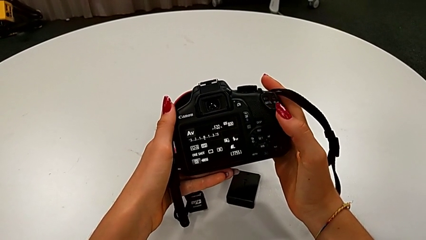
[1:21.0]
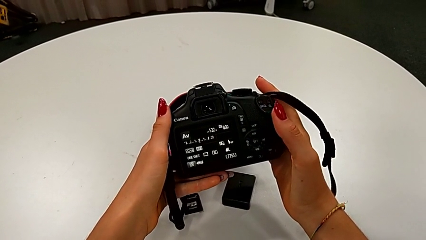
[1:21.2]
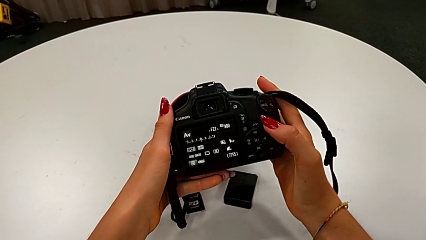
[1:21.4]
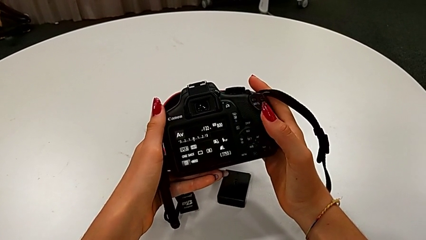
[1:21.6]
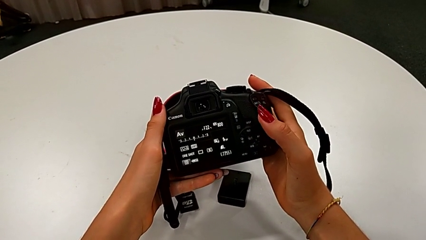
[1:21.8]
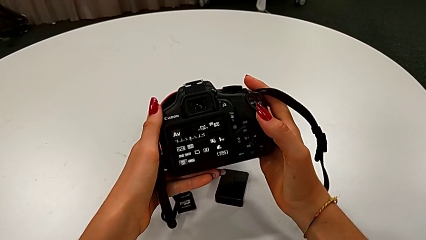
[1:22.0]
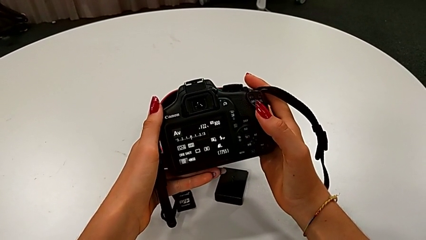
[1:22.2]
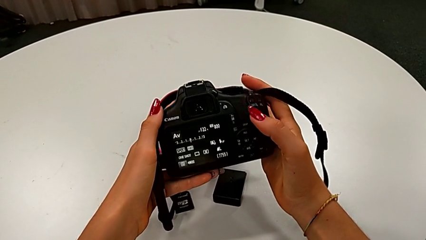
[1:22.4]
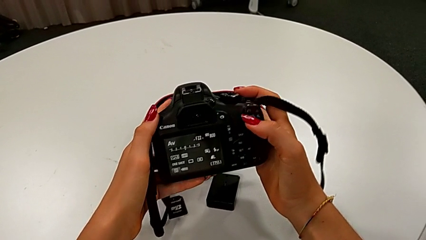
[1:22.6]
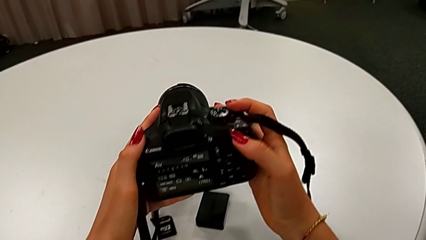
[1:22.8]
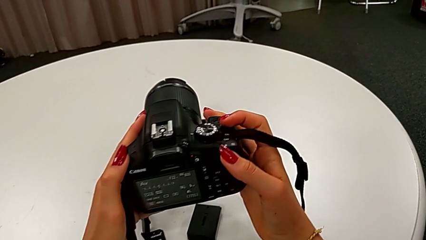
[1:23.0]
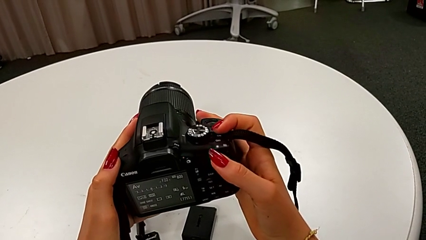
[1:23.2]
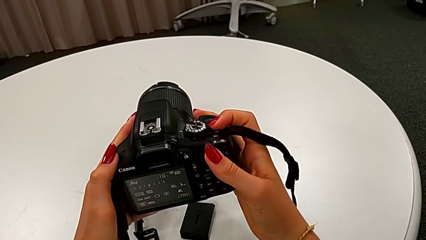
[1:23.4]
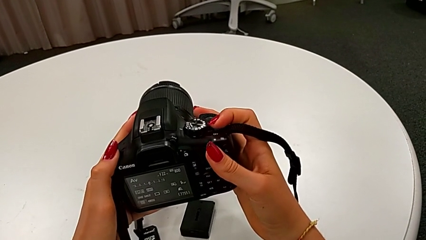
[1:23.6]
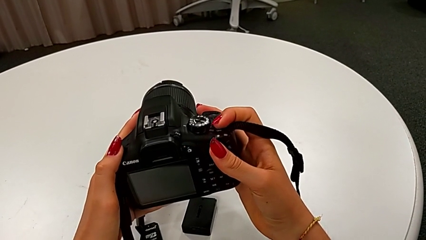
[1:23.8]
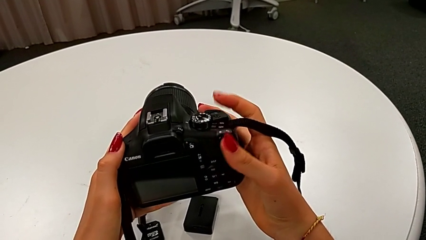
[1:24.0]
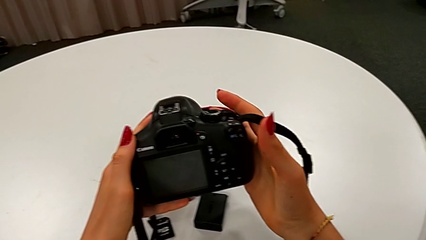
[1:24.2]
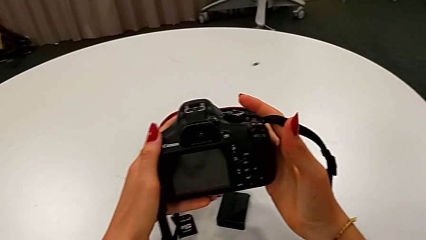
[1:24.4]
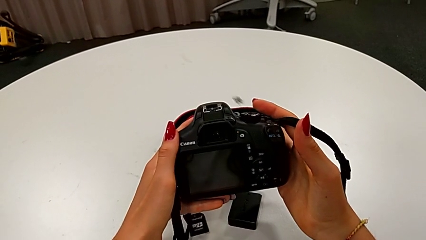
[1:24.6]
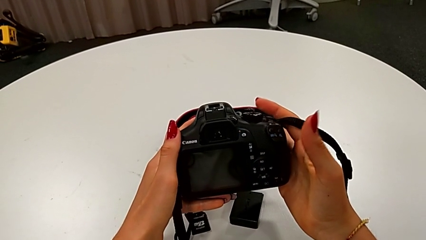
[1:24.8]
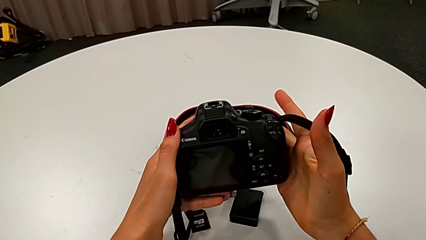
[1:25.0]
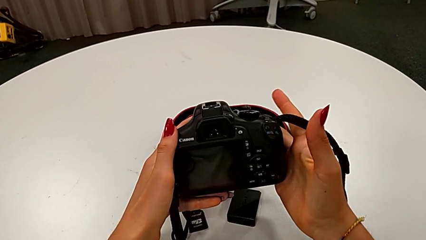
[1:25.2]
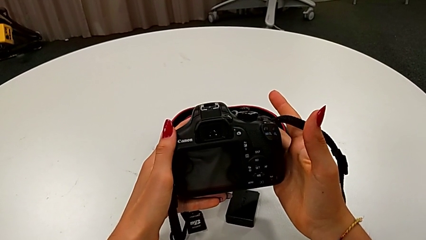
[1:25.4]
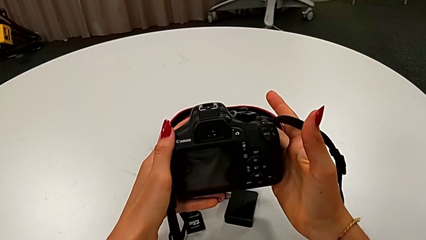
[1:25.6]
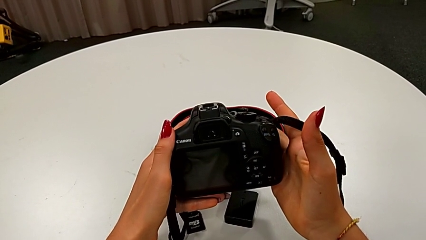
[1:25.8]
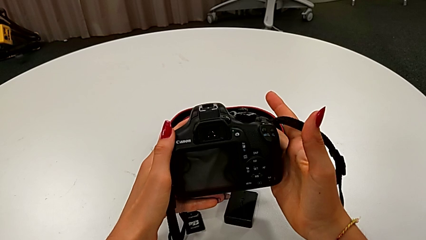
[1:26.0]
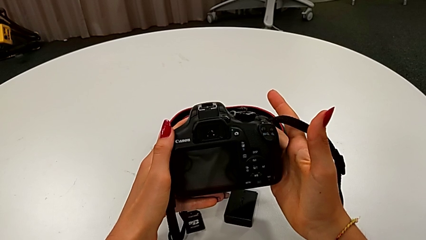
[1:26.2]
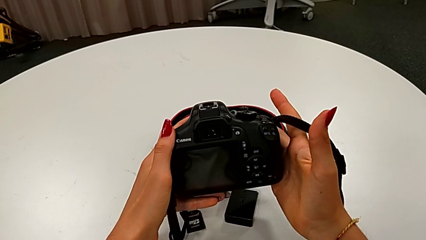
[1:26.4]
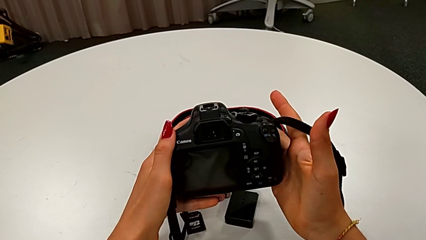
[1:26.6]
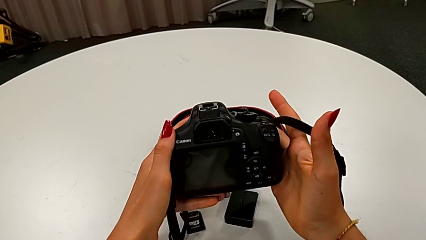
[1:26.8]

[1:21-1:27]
The camera wearer turns off the DSLR. They hold the DSLR, turn off the DSLR and hold the DSLR.

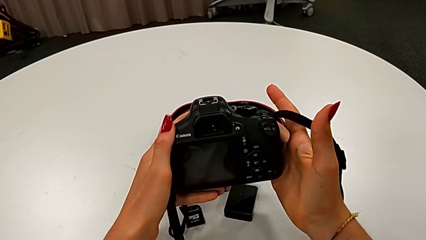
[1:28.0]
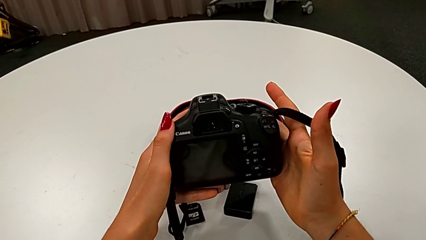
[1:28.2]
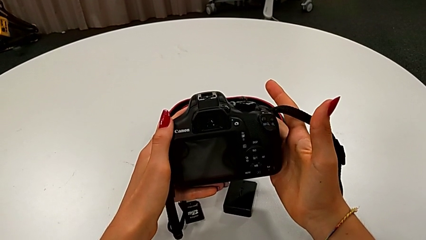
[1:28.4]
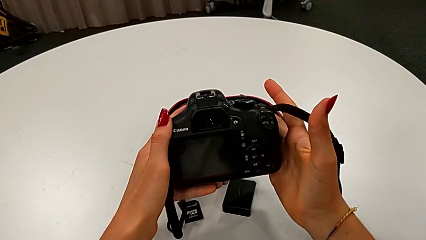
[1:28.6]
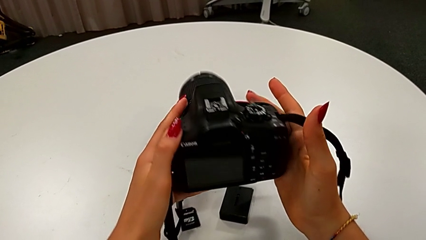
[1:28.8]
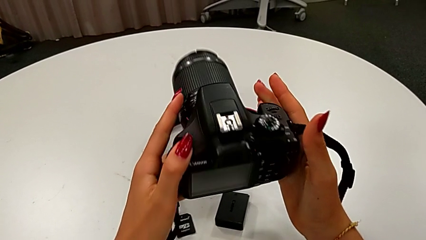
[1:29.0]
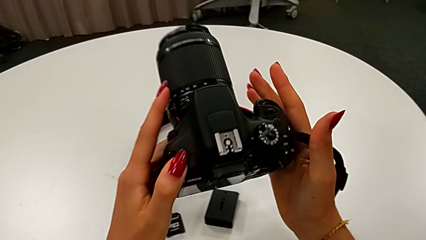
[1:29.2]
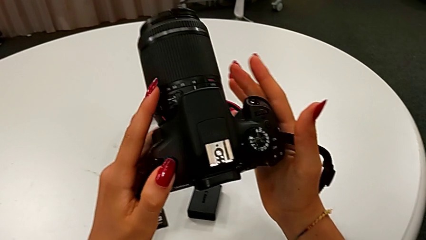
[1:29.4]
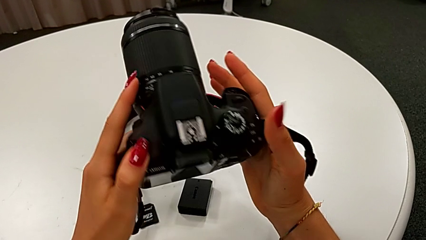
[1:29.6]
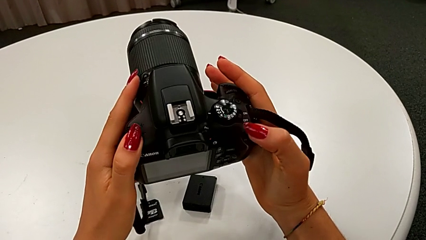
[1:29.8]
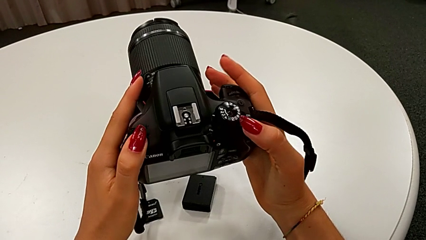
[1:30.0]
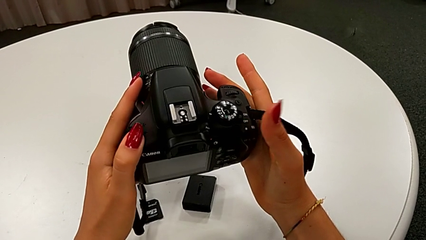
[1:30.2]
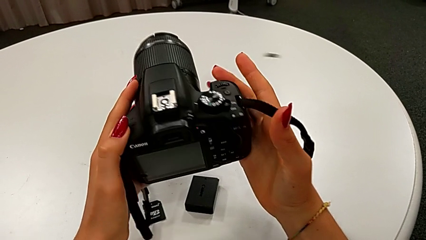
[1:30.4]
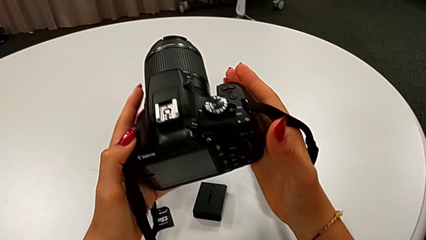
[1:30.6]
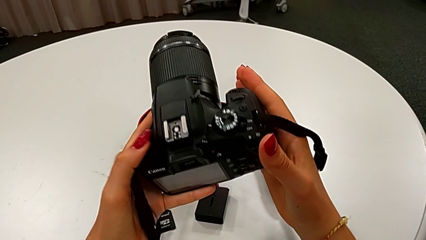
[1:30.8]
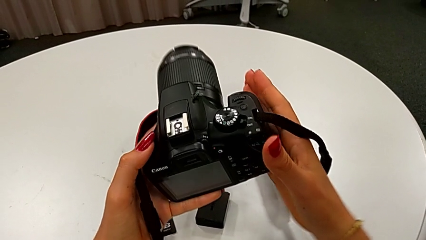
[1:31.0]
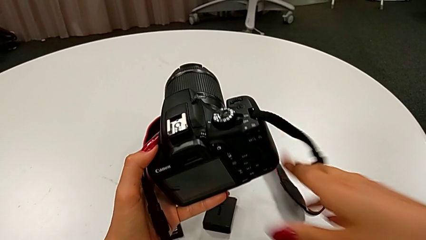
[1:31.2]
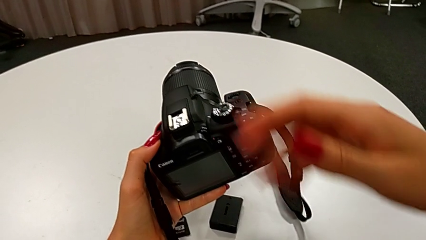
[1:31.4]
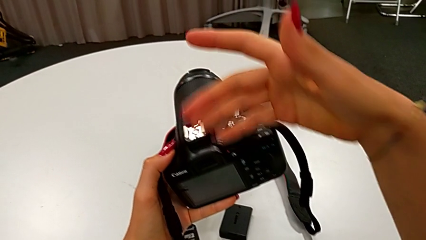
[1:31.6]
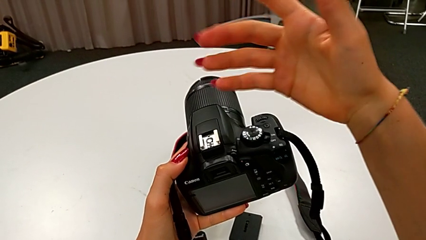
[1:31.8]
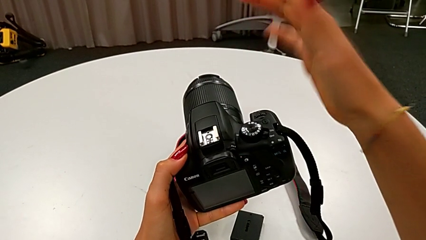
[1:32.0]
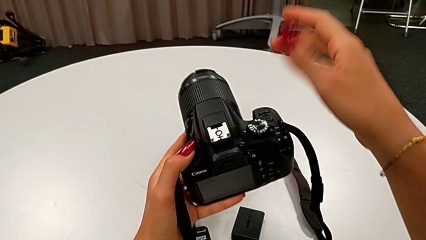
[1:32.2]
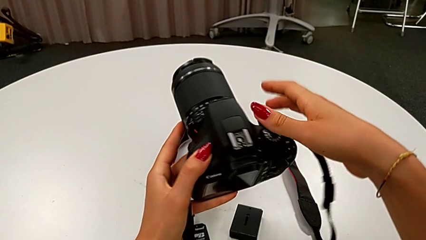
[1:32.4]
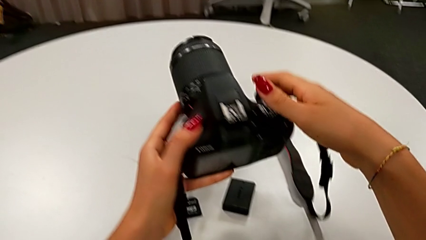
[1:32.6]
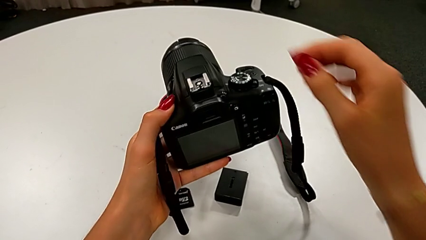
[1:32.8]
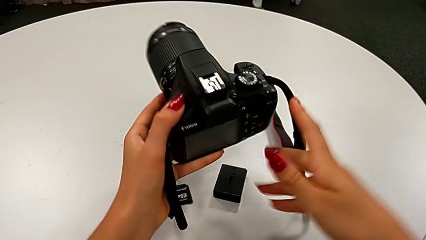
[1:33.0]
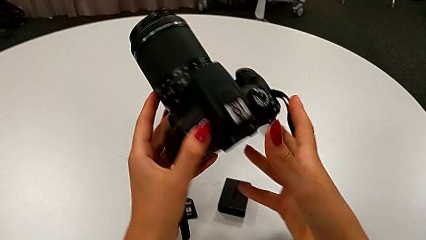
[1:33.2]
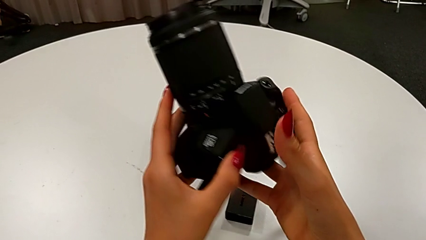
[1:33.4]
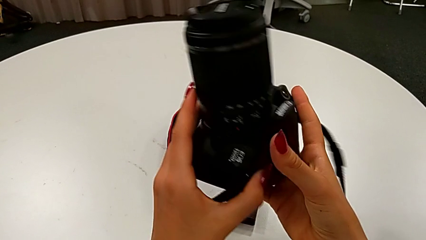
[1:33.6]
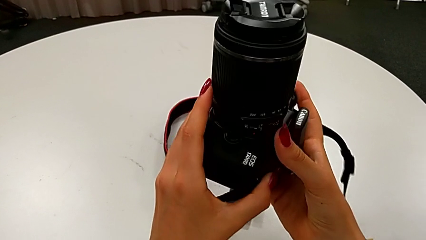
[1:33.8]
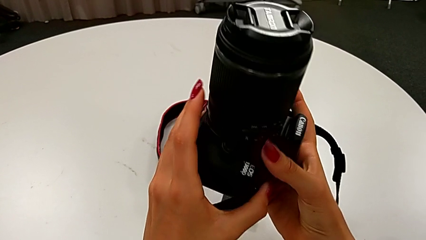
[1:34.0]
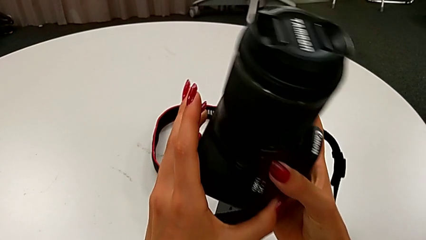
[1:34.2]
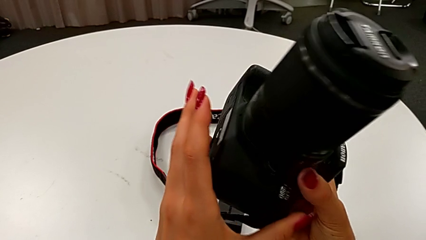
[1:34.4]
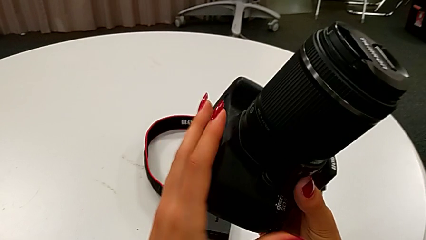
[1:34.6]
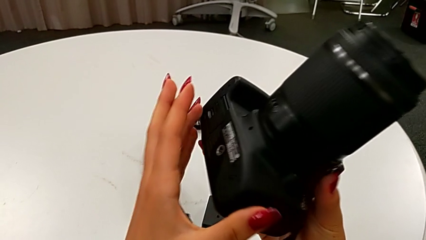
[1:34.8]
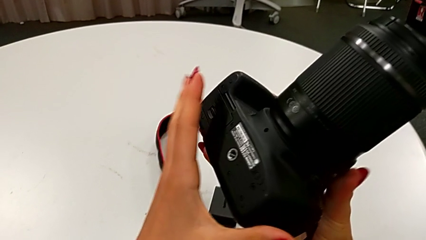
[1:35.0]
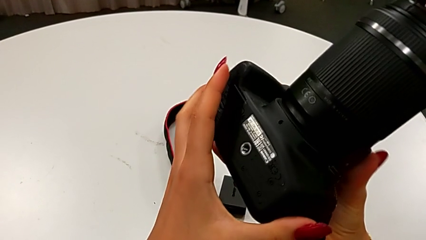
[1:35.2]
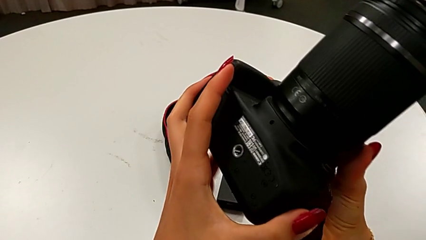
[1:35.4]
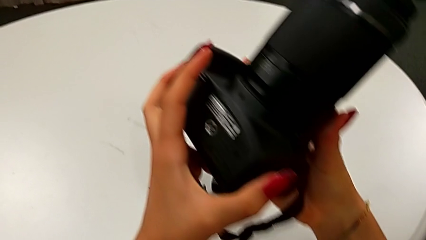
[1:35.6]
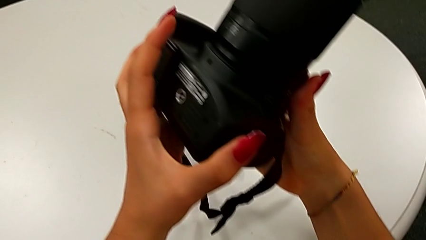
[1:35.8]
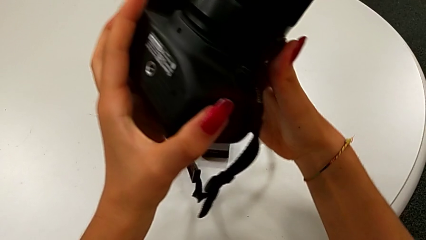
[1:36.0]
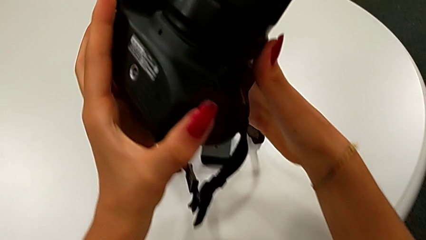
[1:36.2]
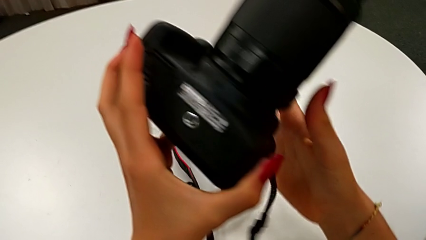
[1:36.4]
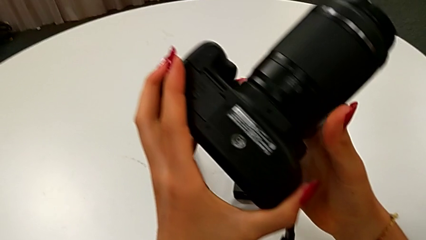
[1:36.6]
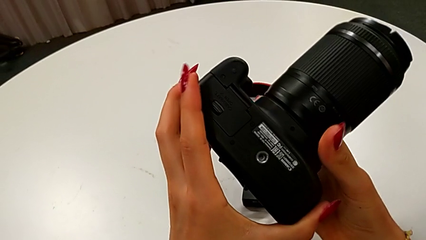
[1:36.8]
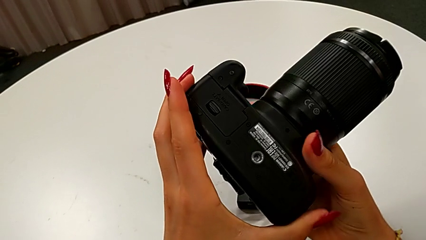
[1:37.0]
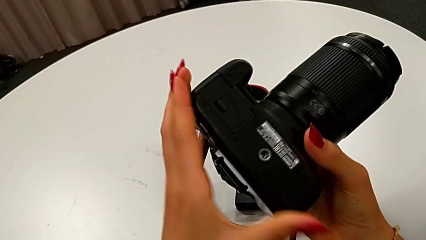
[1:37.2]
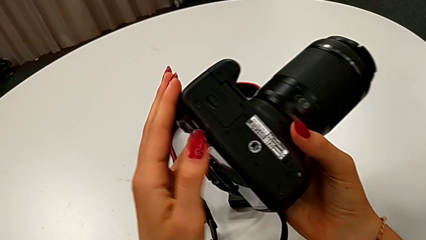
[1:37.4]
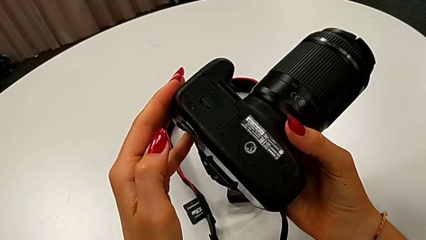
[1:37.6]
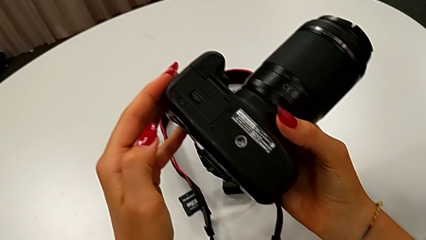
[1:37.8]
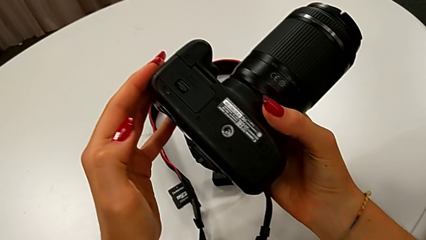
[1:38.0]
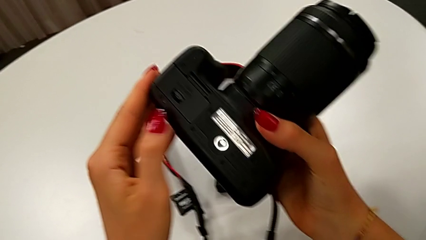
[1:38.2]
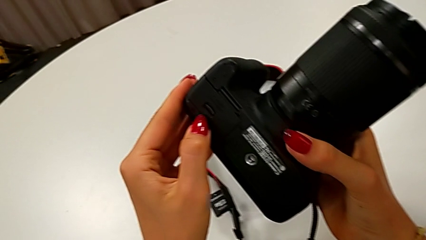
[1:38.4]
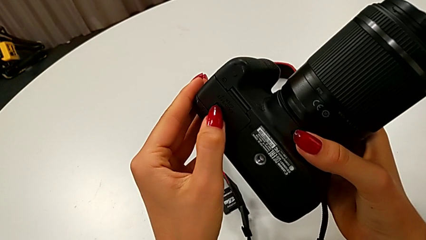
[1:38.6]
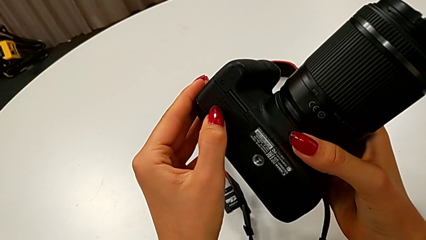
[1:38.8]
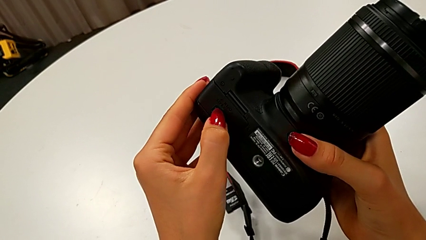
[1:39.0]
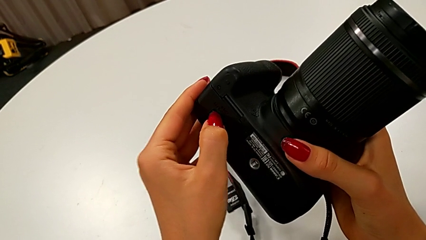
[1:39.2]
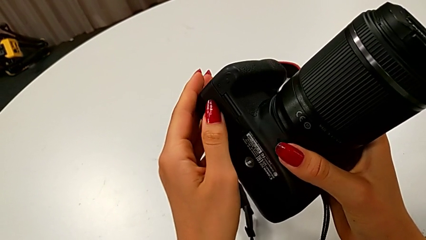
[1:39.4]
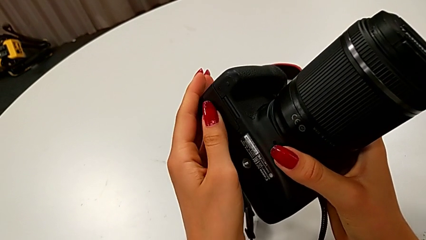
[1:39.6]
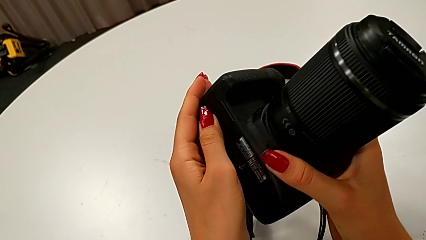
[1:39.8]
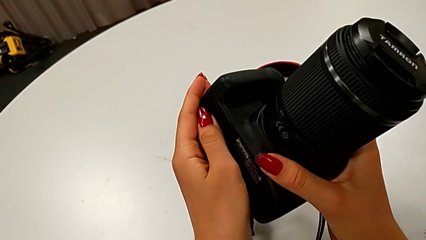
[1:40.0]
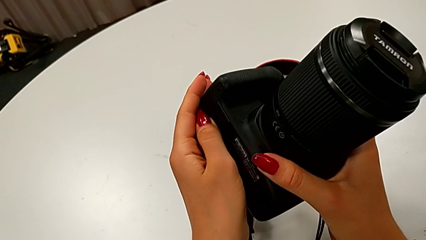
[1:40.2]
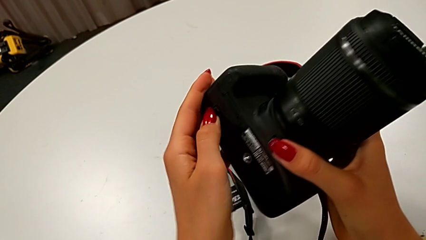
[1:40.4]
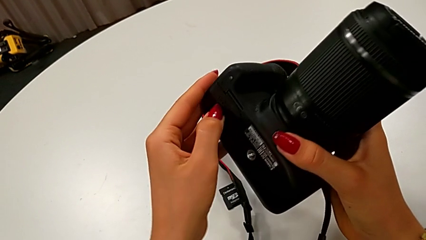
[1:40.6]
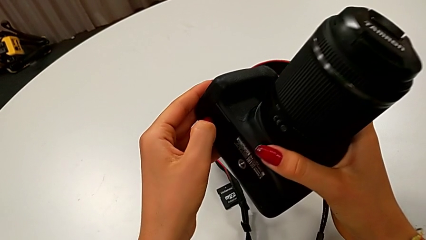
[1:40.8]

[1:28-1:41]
The camera wearer is exchanging their DSLR's battery. They inspect the DSLR, rotate it and begin to press the battery lock.
